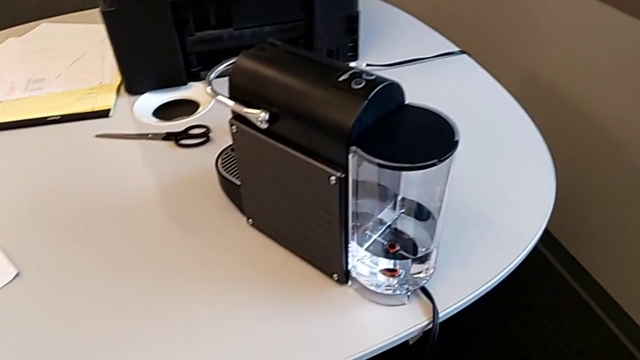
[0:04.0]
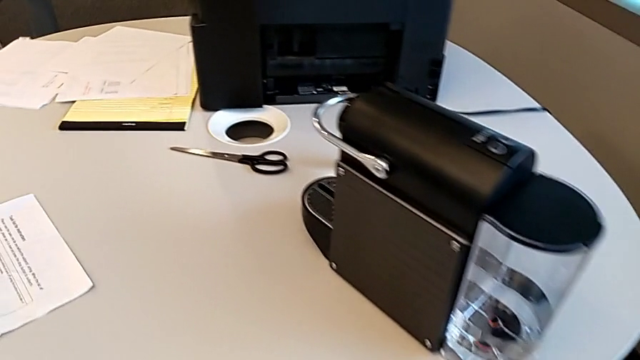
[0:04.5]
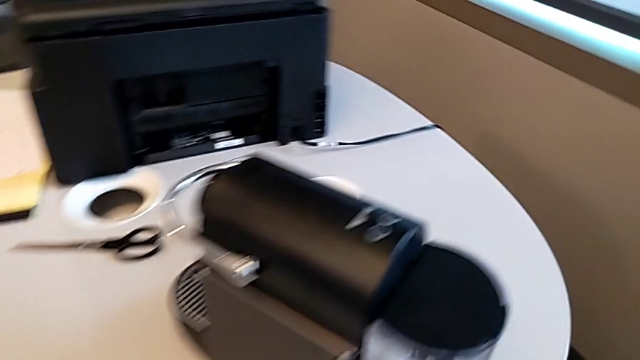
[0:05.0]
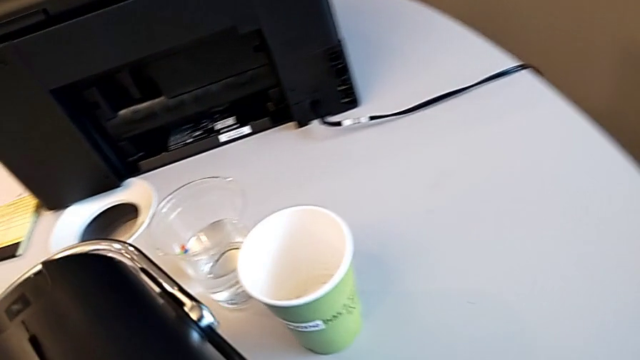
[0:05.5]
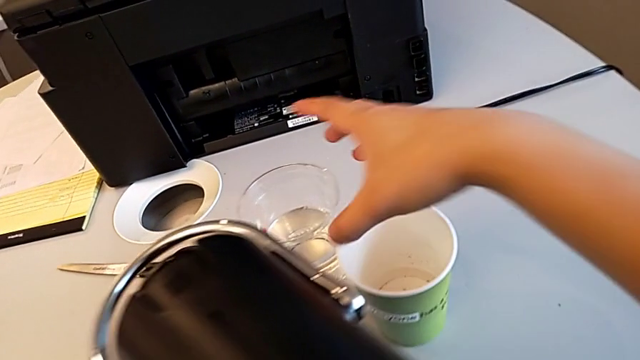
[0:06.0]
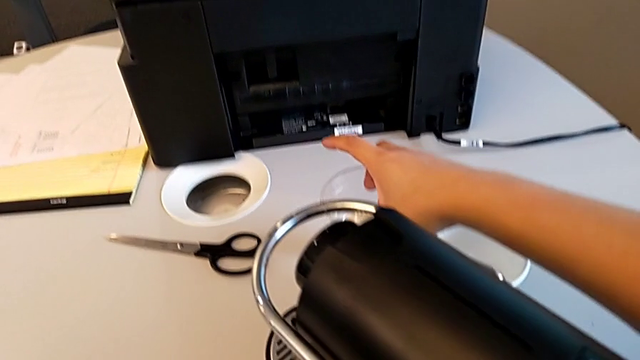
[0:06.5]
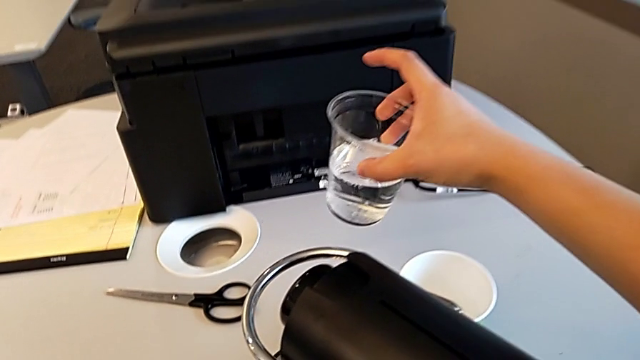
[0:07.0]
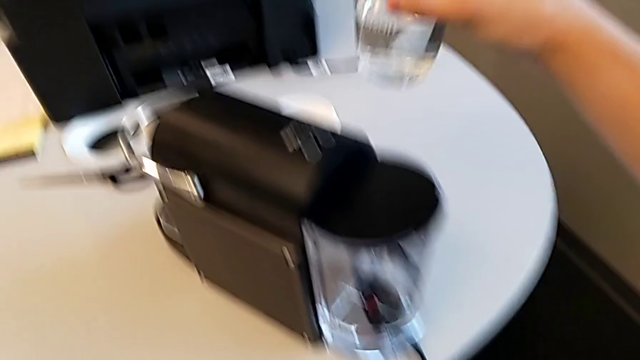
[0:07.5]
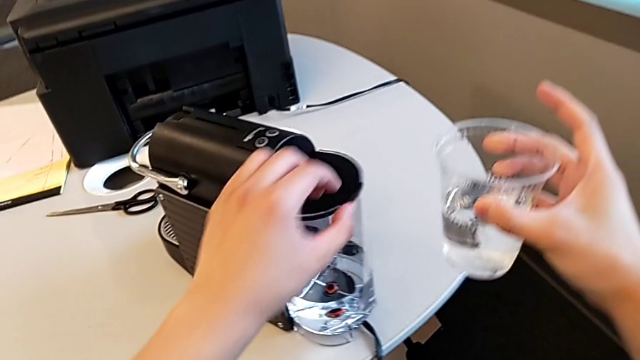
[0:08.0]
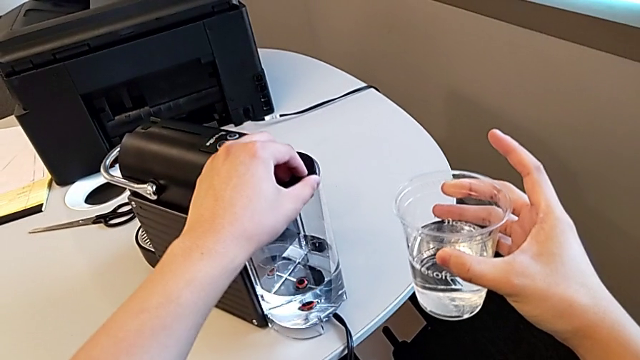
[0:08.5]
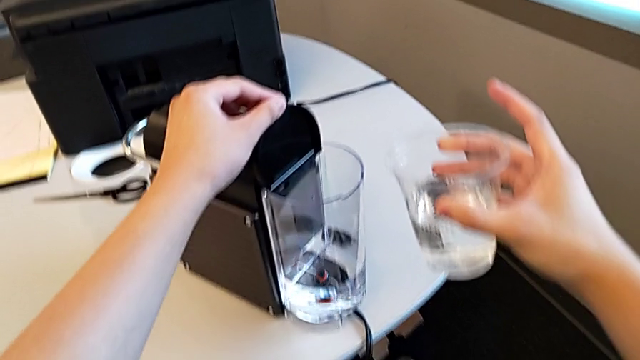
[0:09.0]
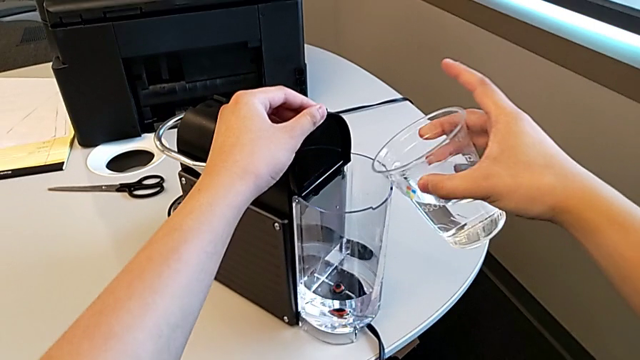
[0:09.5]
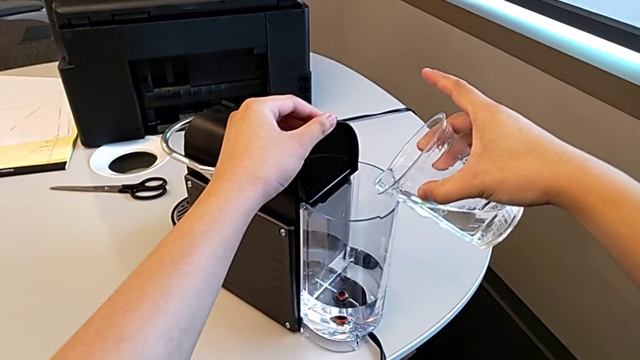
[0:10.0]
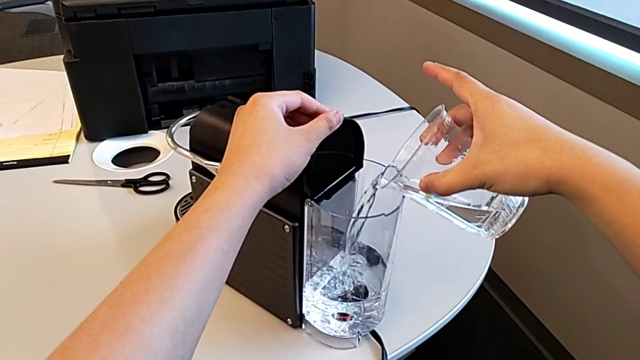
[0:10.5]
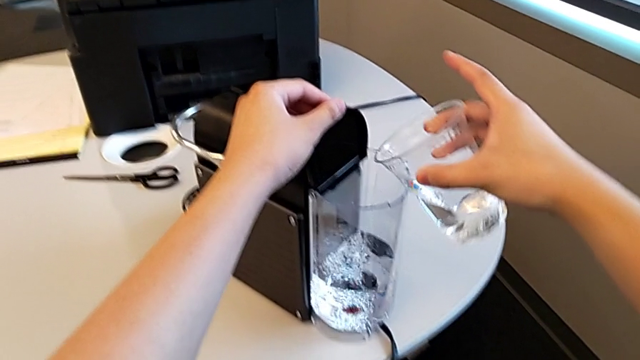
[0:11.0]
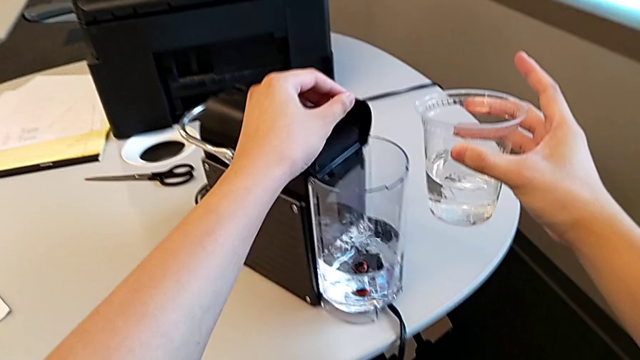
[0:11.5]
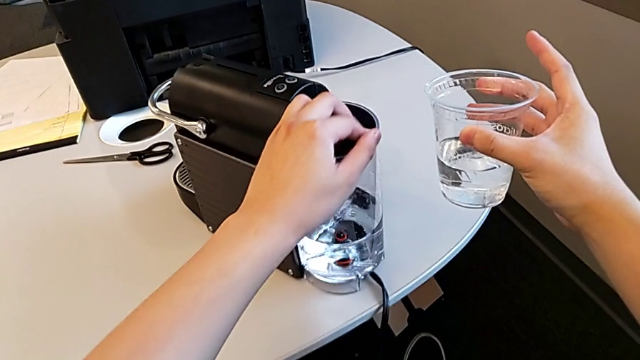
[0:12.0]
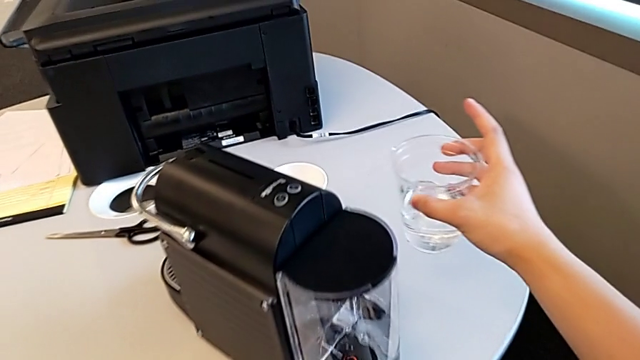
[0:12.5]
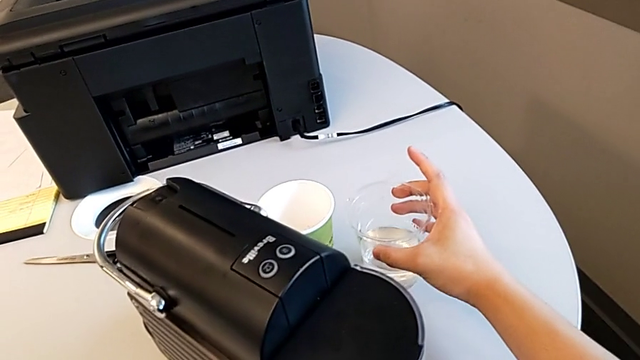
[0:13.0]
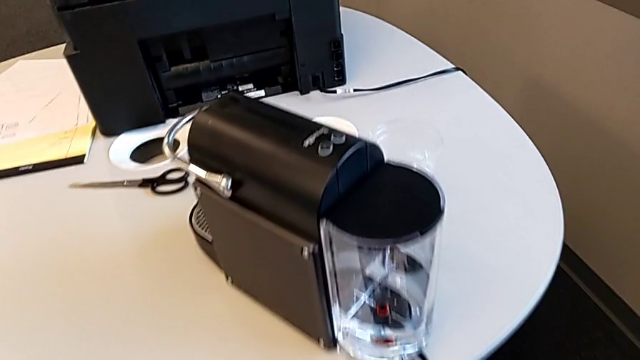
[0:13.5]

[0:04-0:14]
The camera wearer fills the container with water. They approach the cup, grab it with the right hand, lift it with the right hand, open the lid with the left hand, pour the water container with the right hand, close the lid with the left hand and place the cup with the right hand.

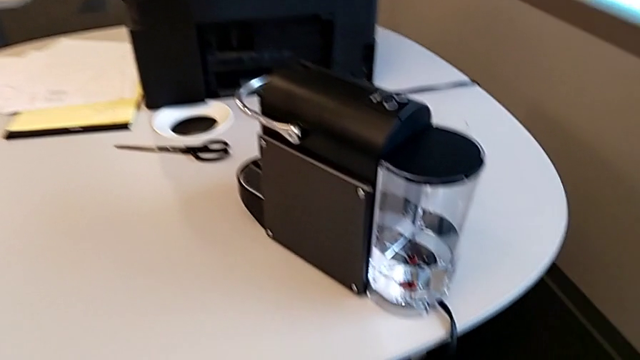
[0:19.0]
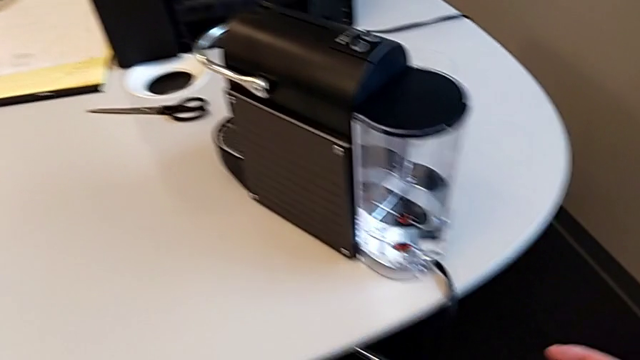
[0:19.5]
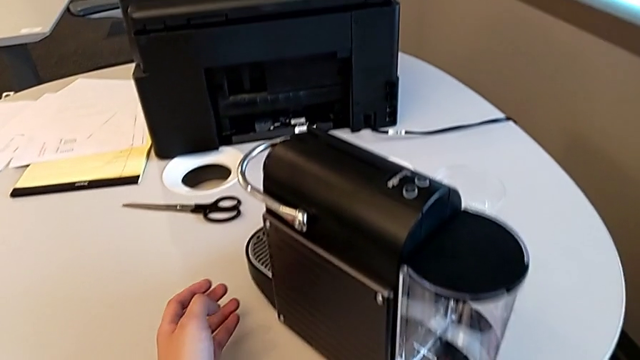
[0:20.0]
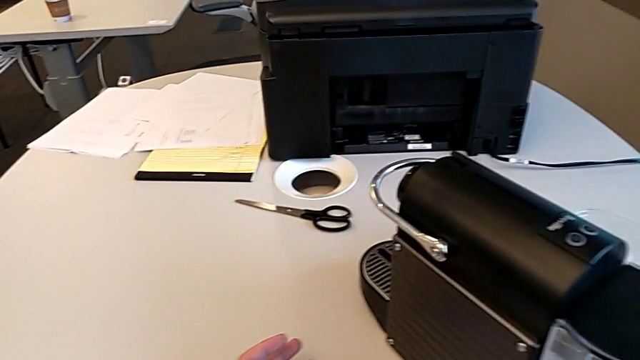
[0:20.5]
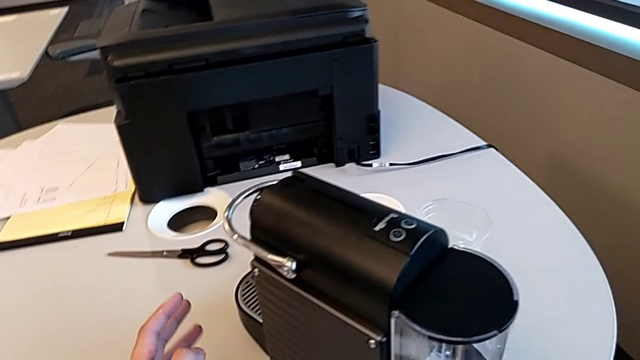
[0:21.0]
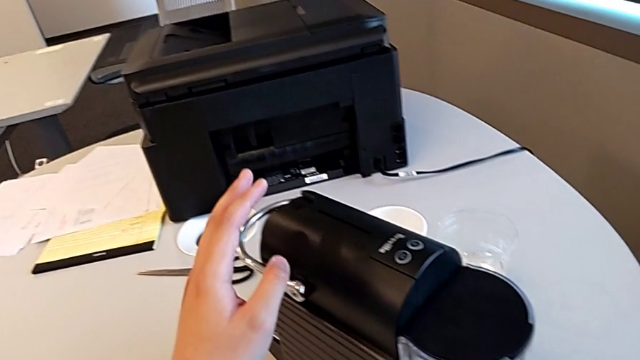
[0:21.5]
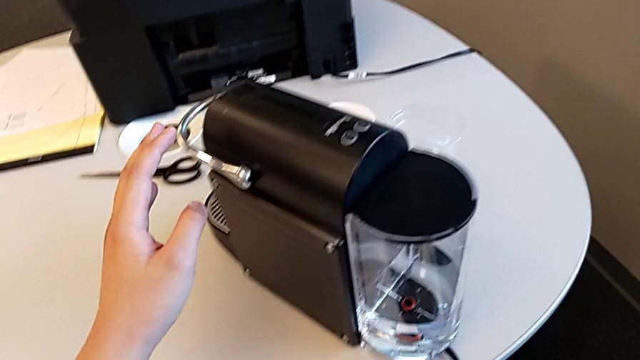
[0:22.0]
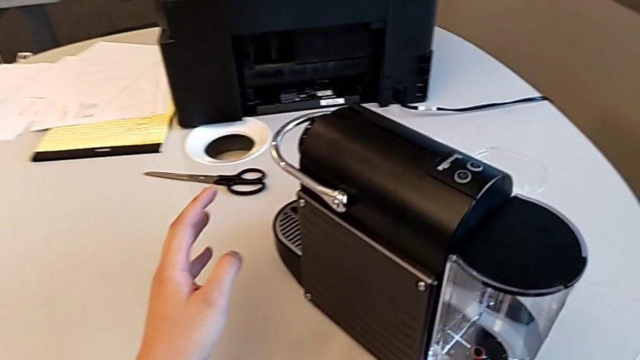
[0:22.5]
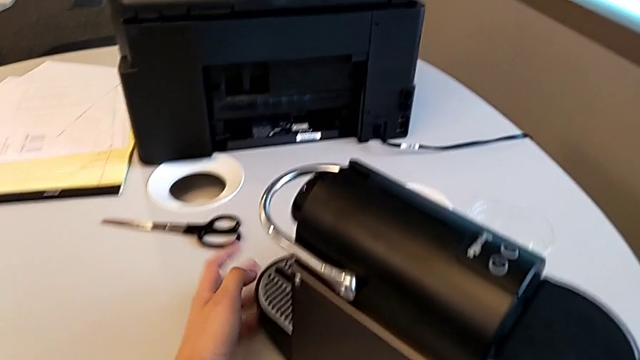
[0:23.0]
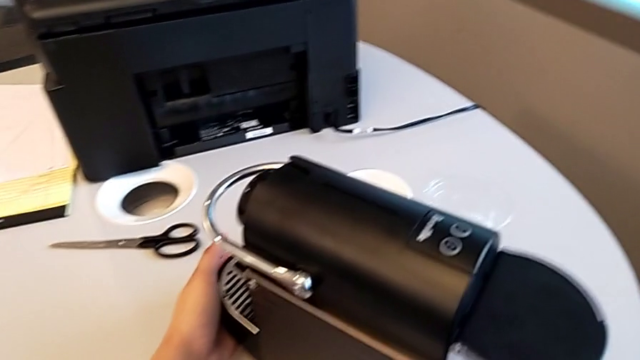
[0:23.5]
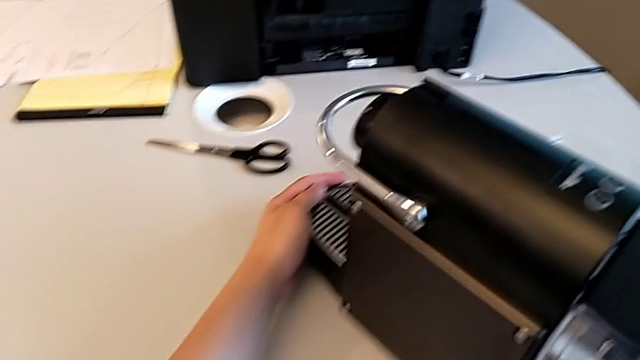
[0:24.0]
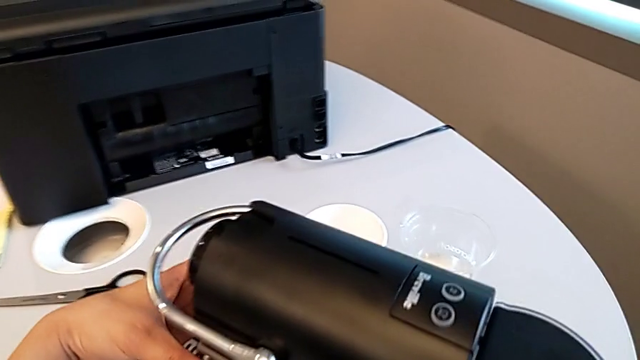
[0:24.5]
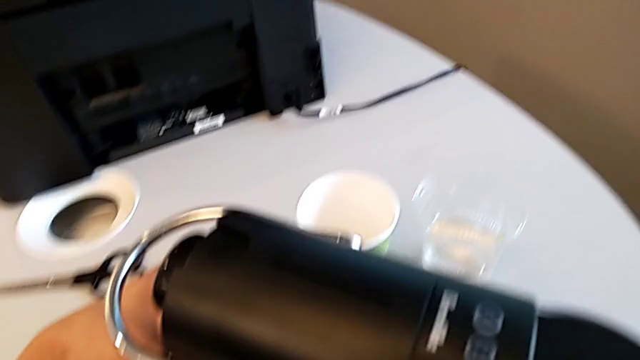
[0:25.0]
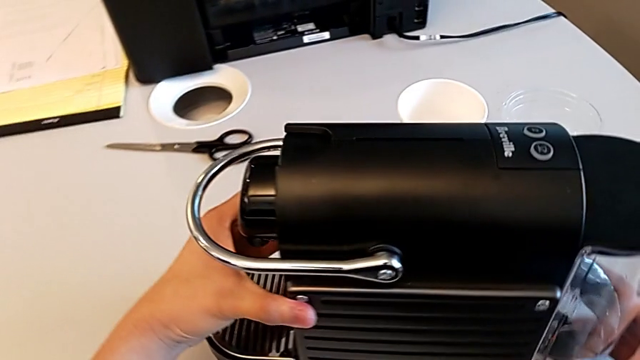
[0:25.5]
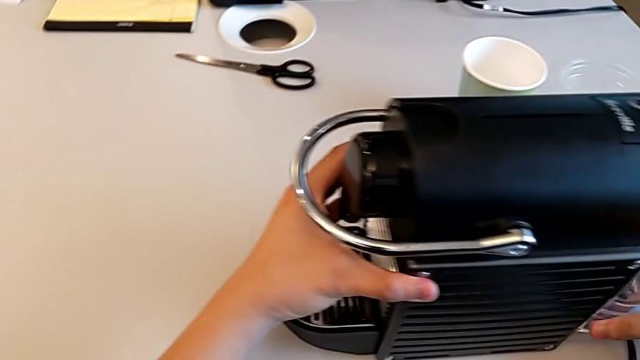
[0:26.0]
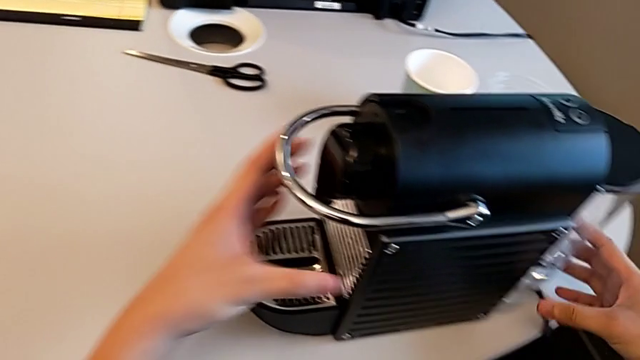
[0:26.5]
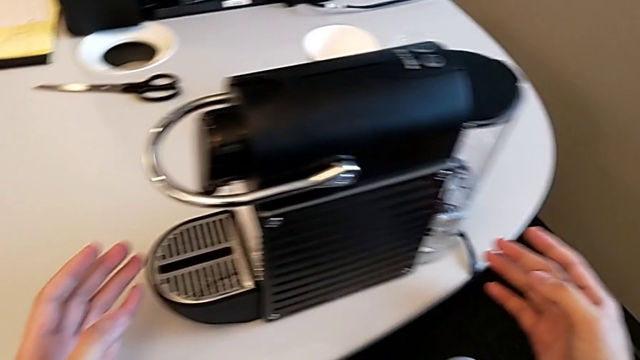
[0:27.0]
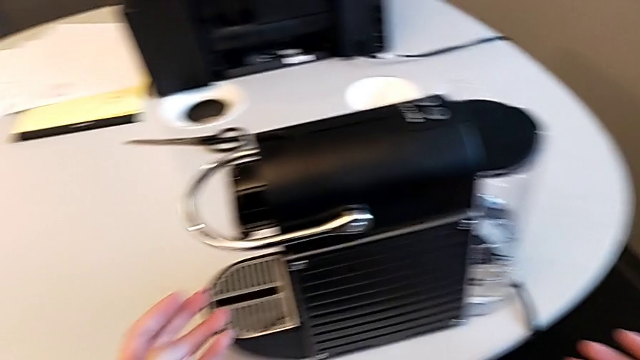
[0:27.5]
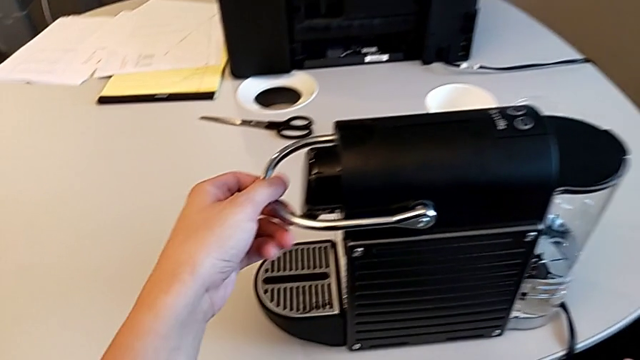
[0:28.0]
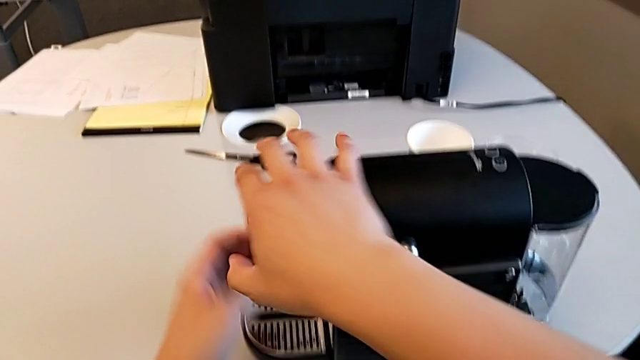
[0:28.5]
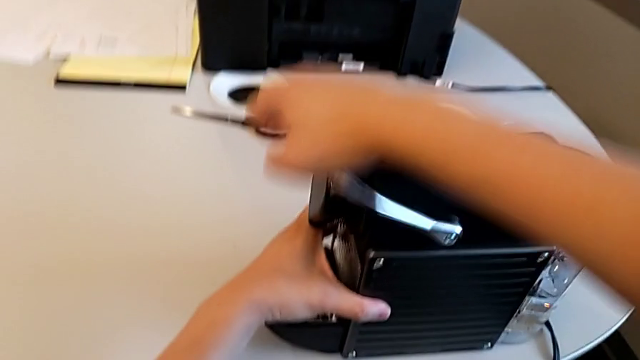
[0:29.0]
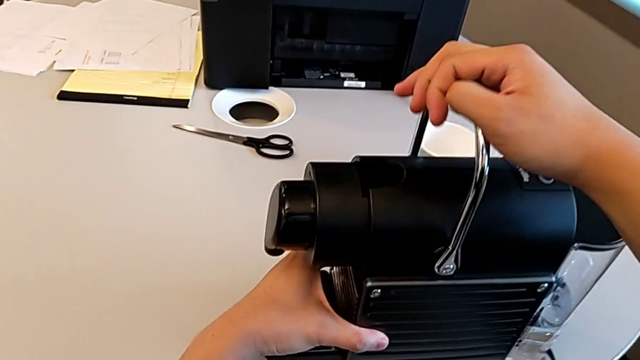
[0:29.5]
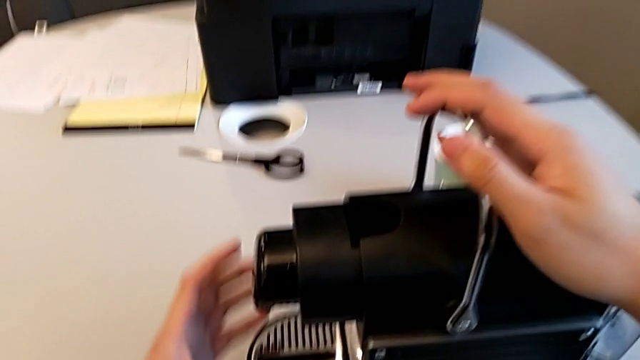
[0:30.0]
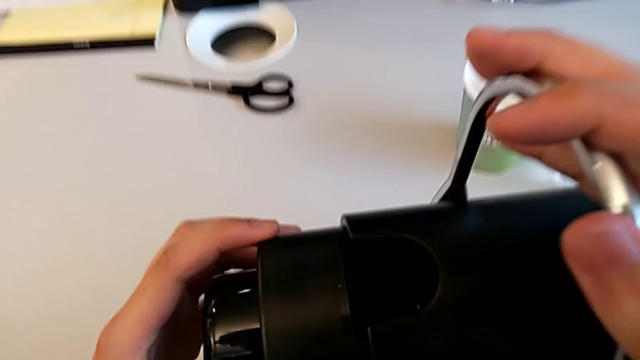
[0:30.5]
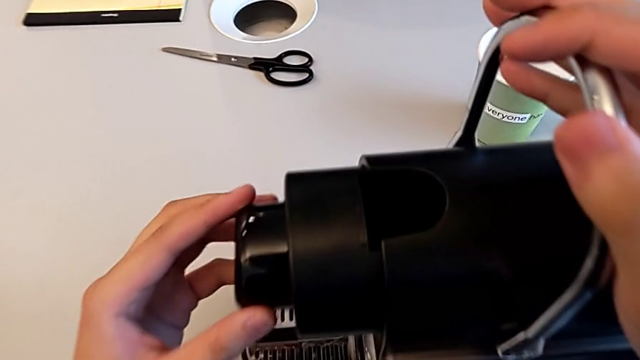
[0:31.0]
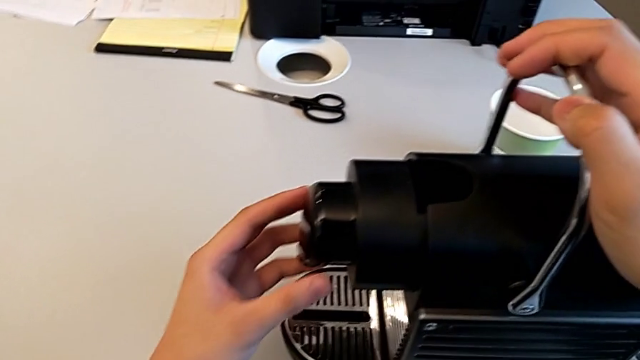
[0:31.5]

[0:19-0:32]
The camera wearer is brewing a cup of coffee. They approach the espresso machine, grab it, rotate it and grab the silver lever, all with the left hand, lift the lever with the right hand and inspect the espresso machine with the left hand.
